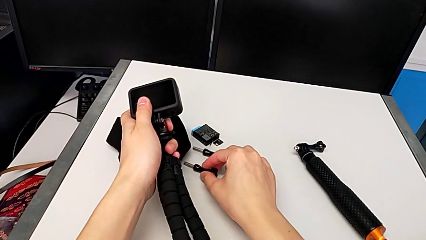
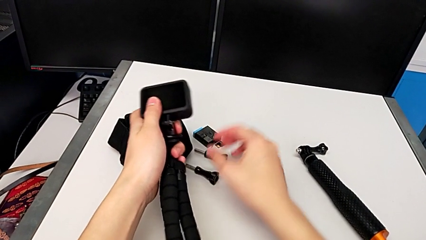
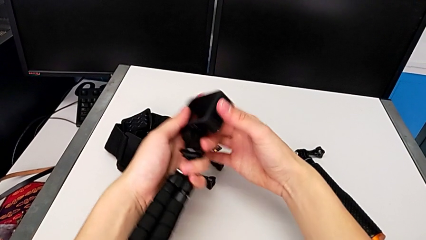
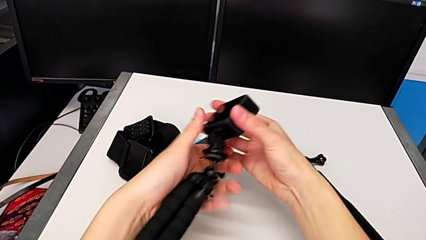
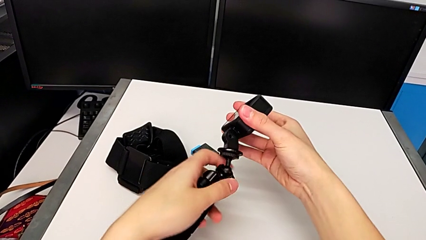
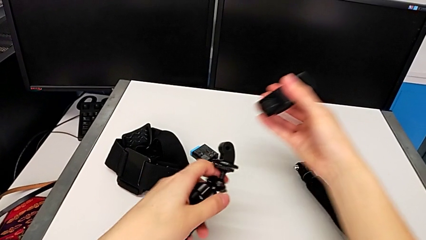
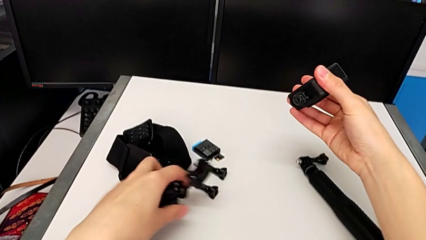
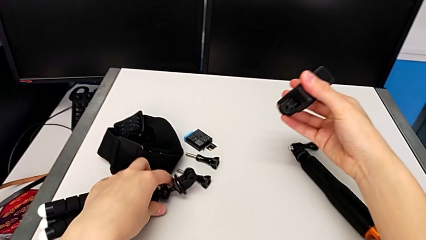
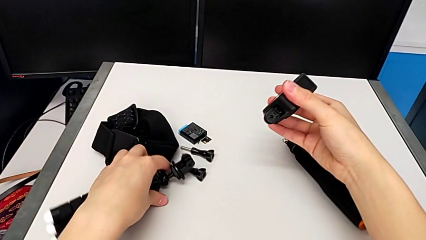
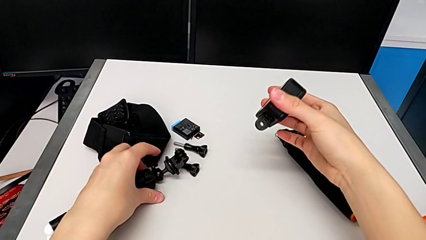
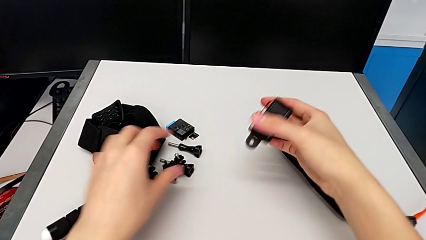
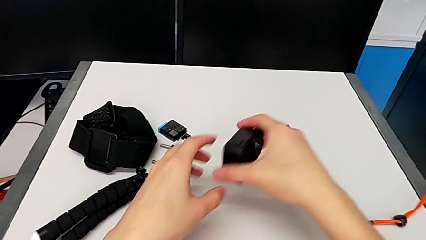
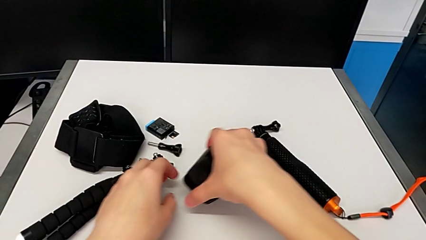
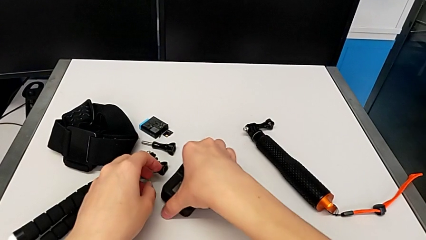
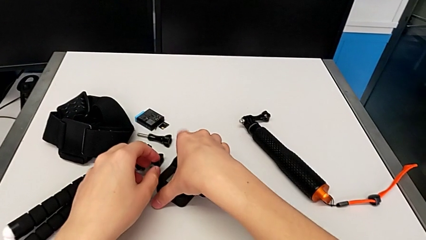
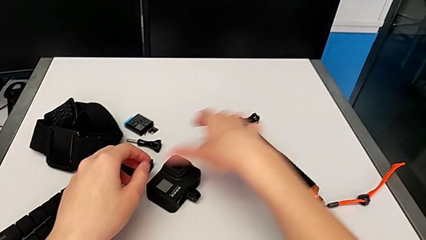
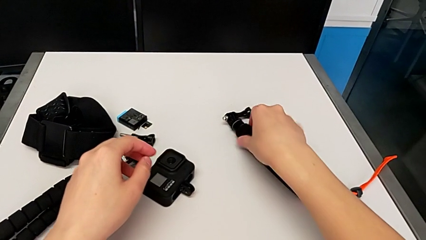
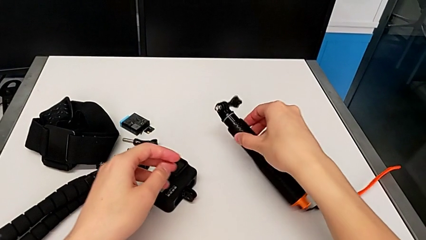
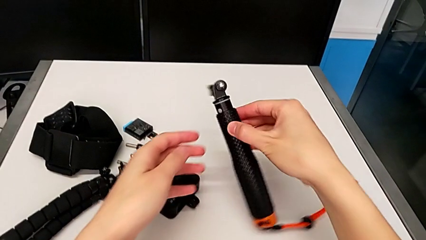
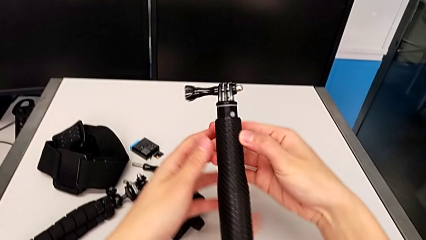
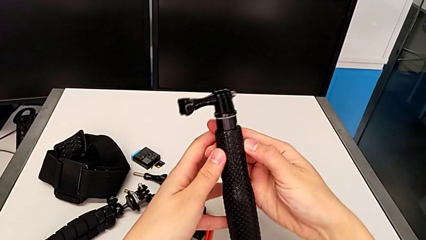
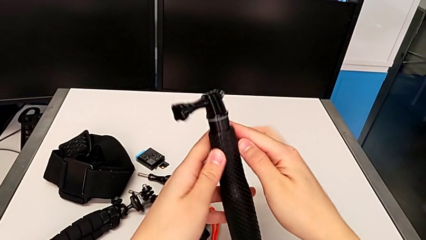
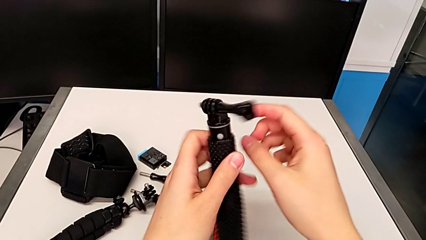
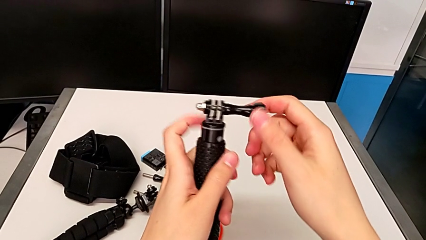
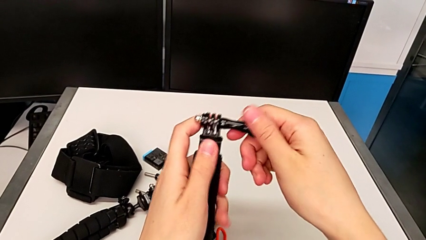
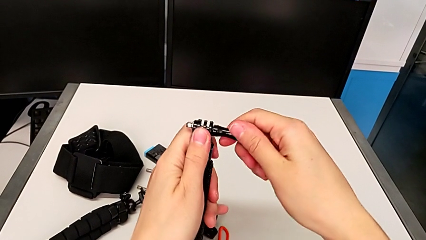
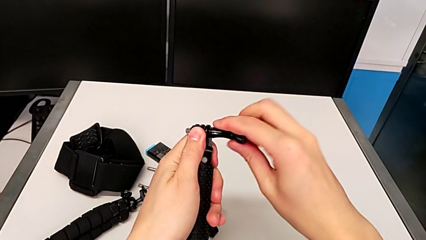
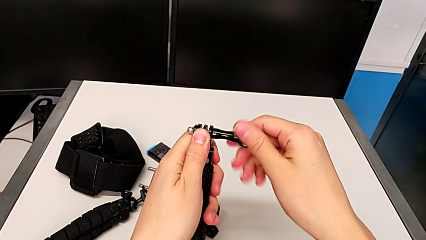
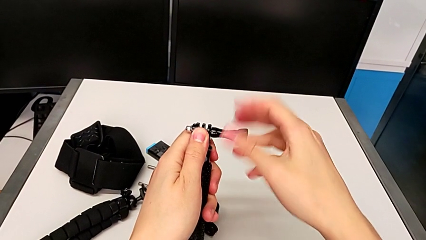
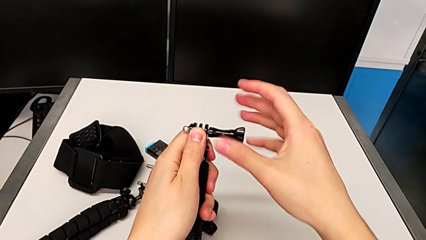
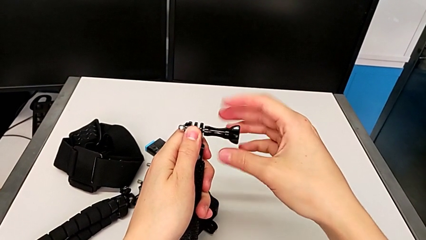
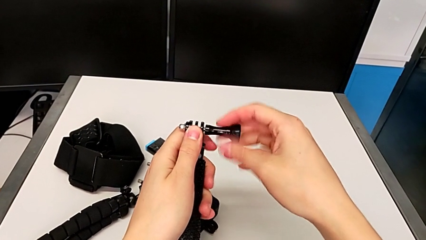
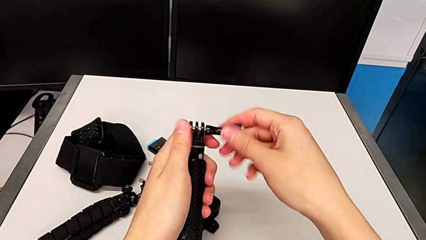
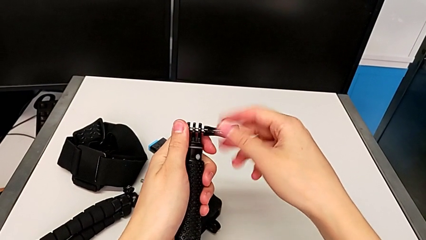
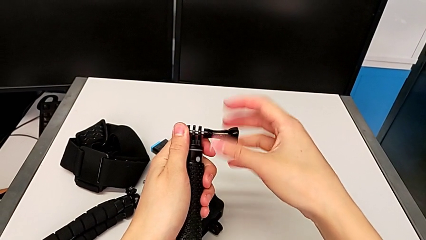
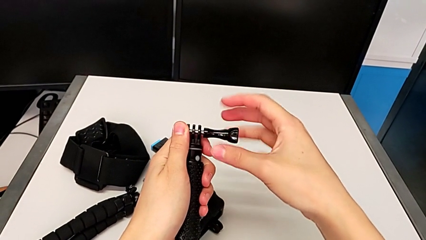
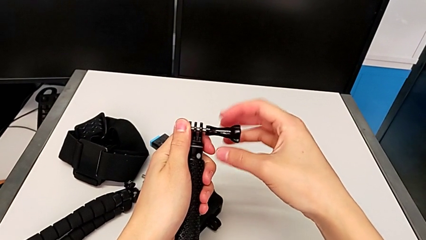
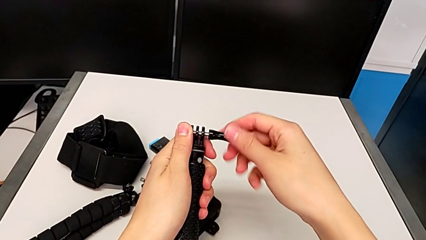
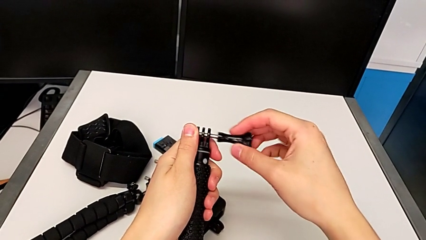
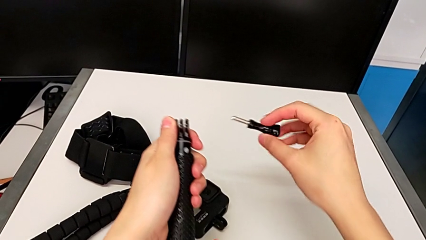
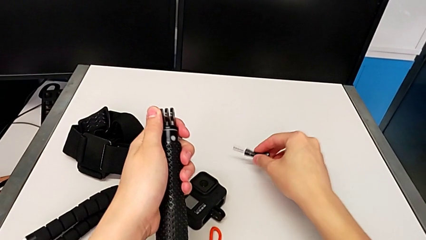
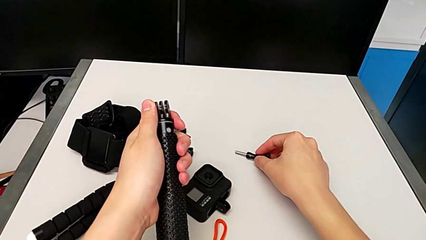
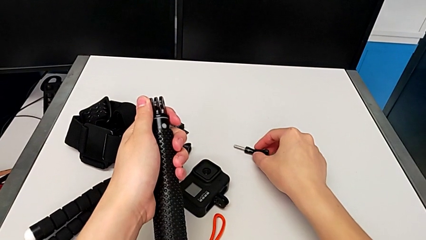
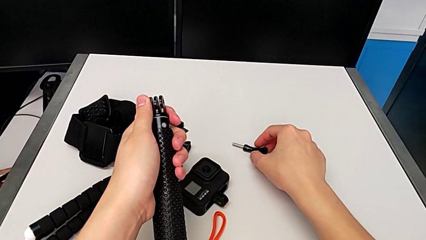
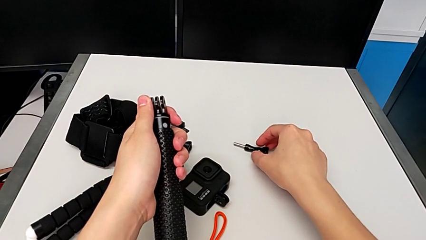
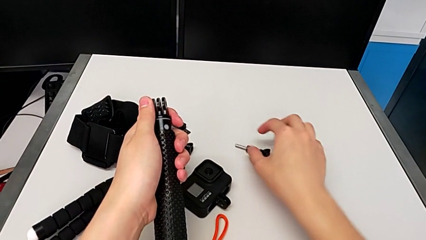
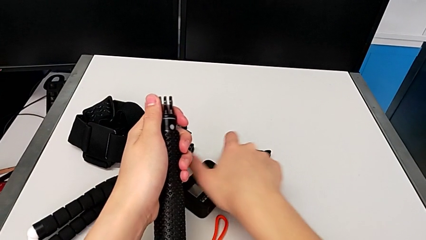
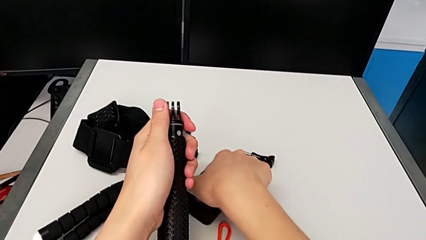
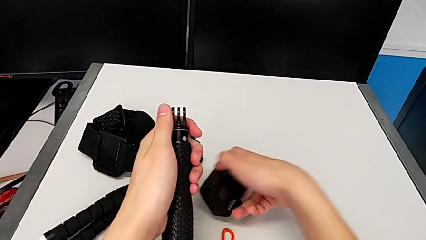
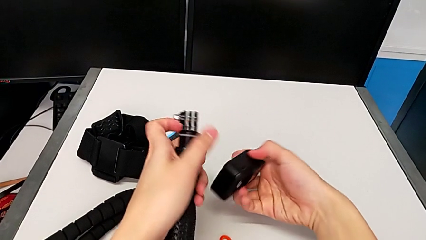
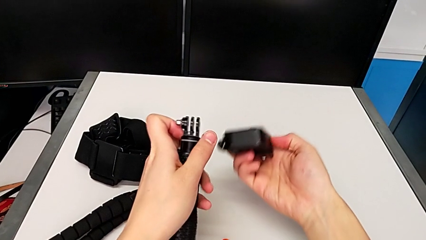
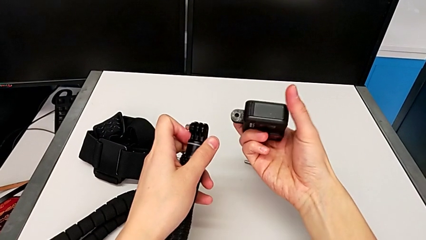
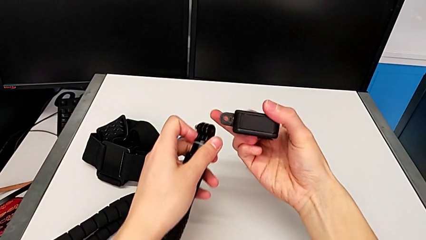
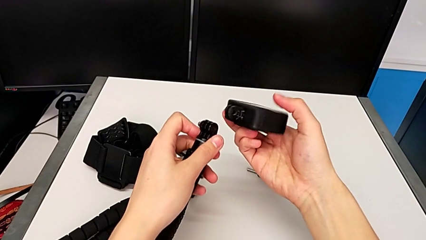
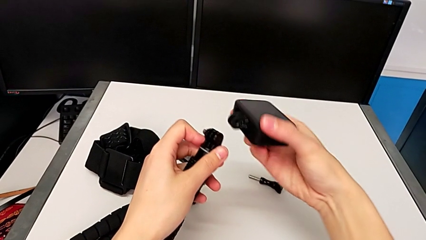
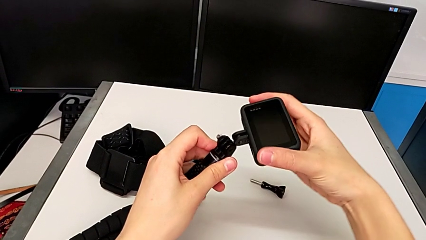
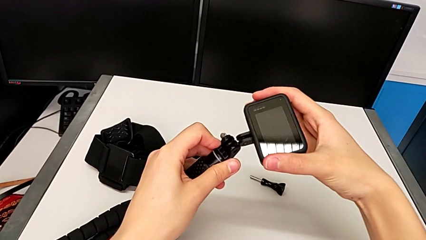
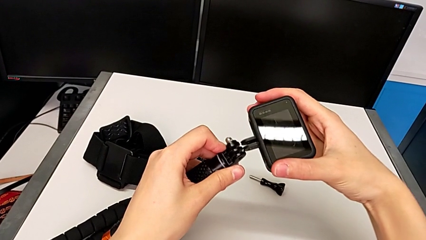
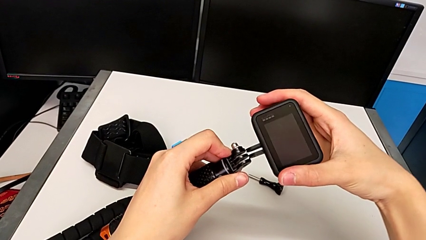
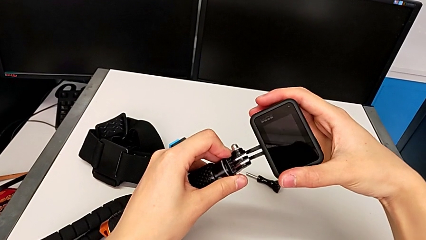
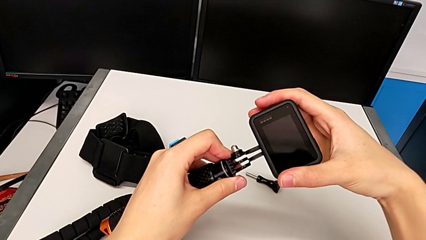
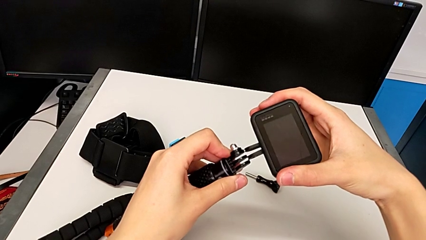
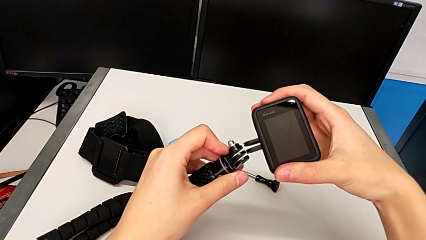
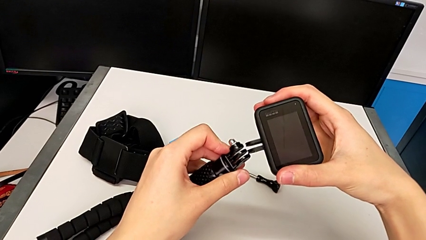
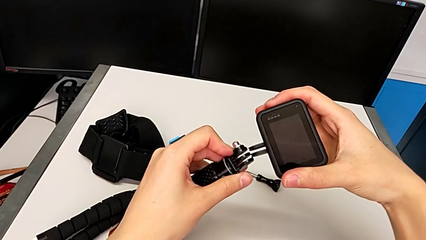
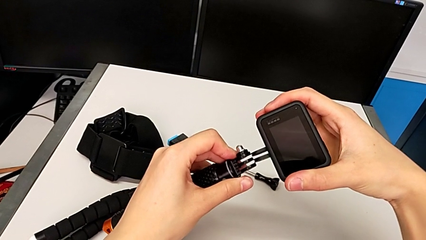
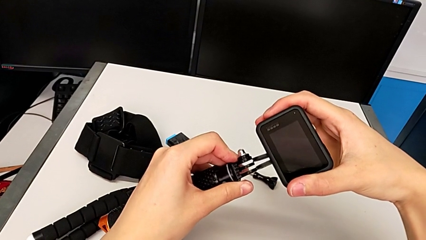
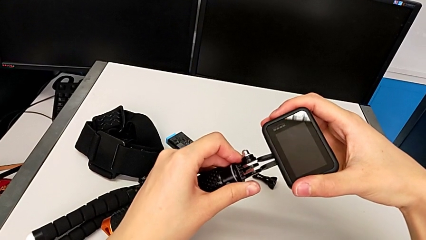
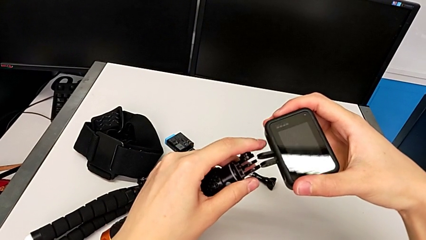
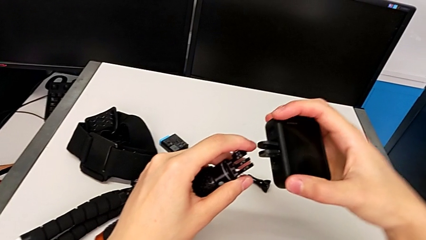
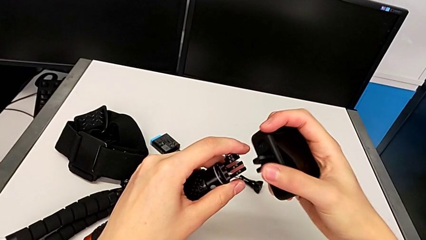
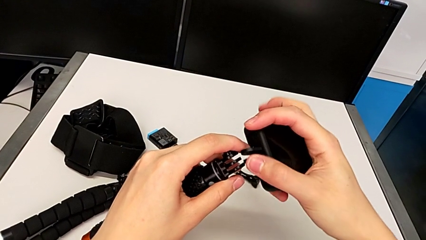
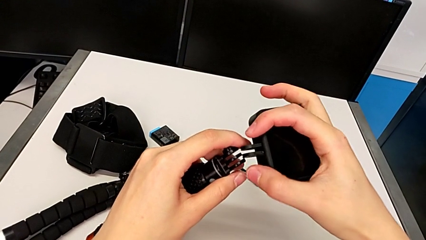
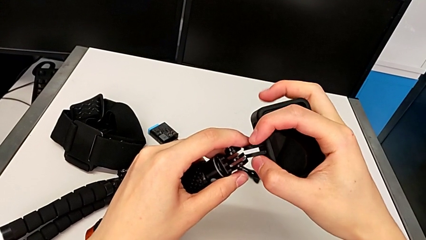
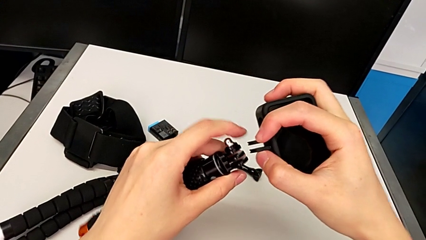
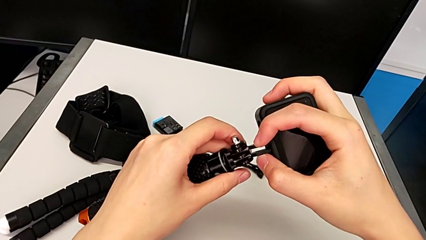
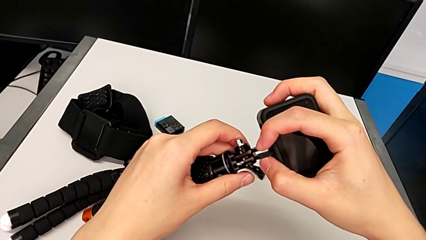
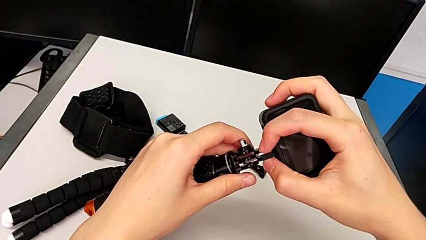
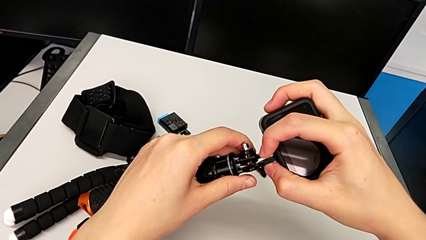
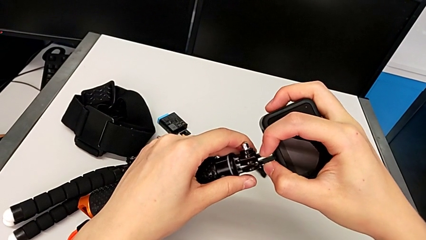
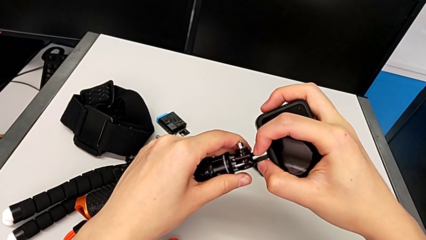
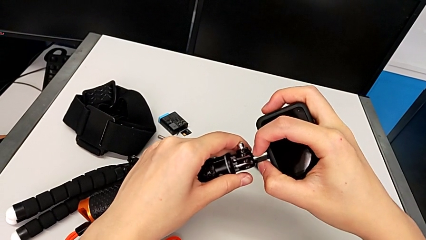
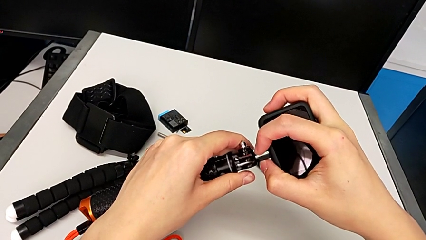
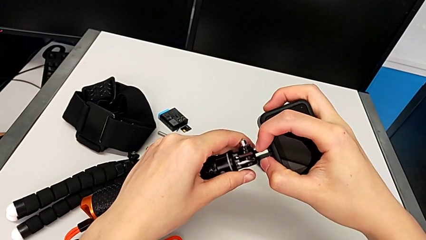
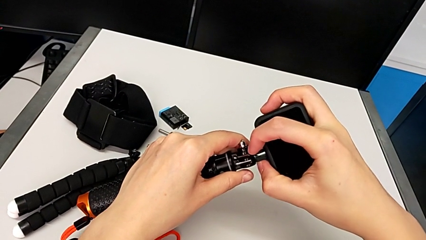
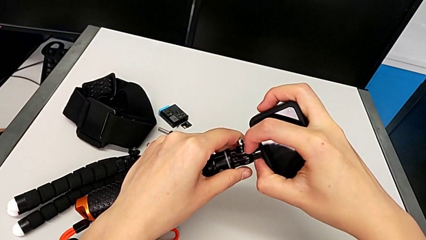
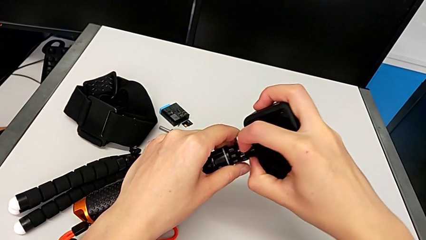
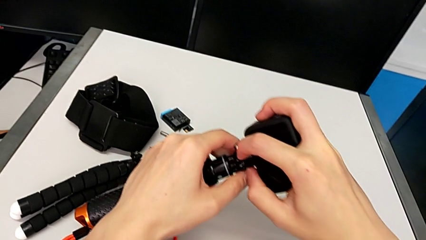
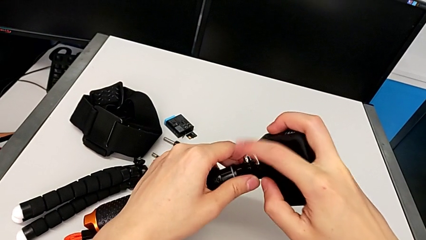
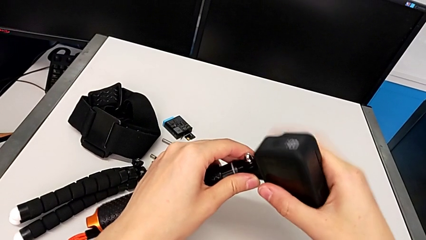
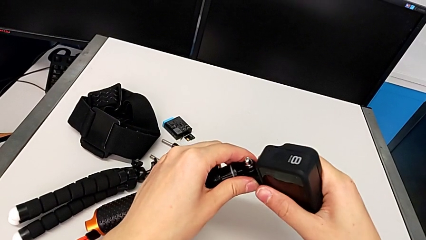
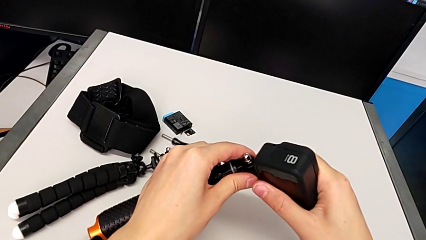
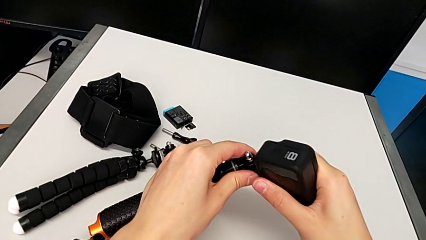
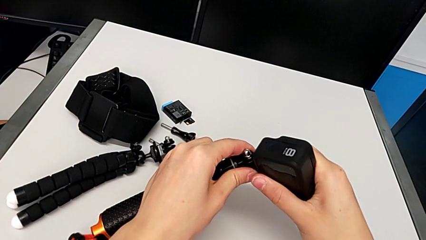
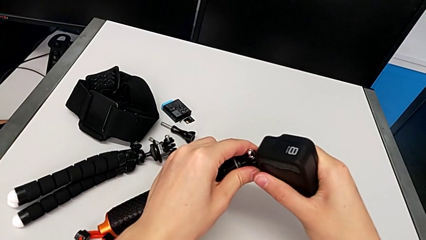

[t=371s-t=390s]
The camera wearer is disassembling the tripod on the GoPro and changing it to the handle mount. They withdraw the GoPro, place it, grab the handheld grip, unscrew it, place the screw and insert the GoPro.
